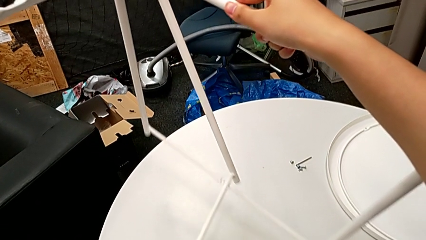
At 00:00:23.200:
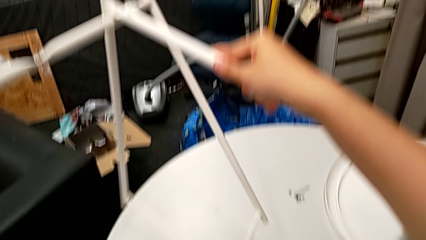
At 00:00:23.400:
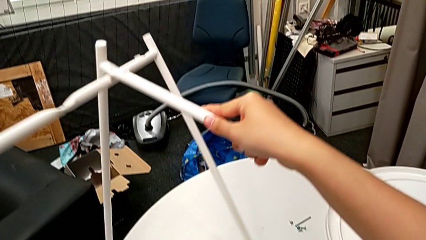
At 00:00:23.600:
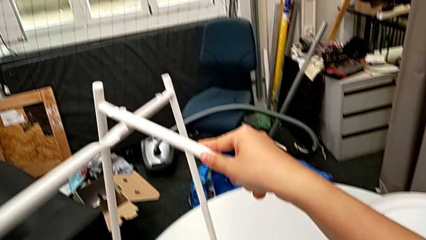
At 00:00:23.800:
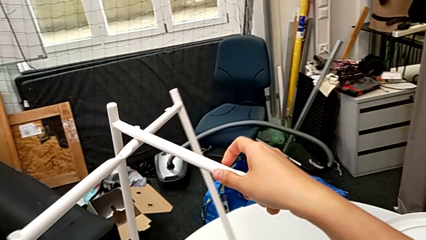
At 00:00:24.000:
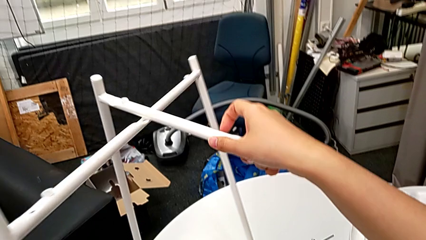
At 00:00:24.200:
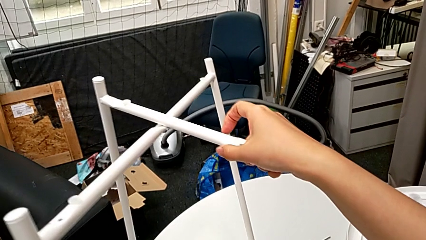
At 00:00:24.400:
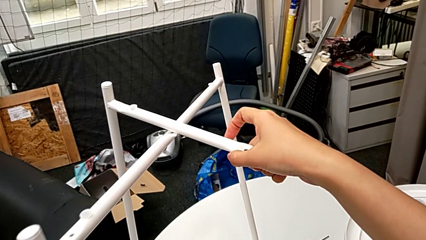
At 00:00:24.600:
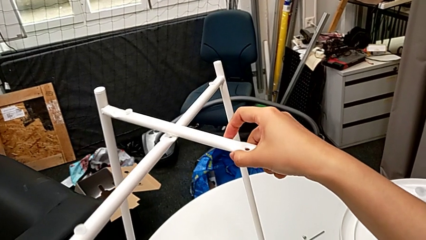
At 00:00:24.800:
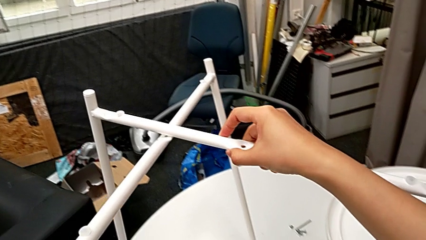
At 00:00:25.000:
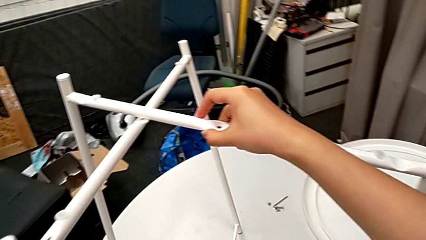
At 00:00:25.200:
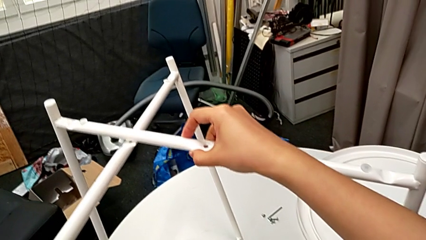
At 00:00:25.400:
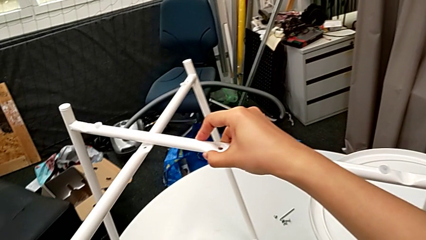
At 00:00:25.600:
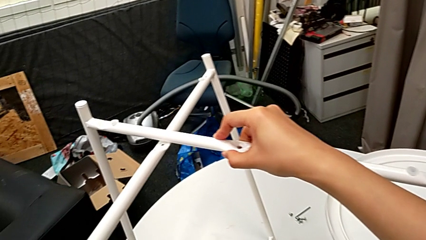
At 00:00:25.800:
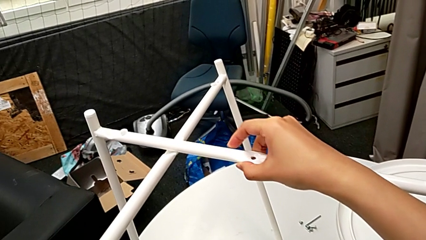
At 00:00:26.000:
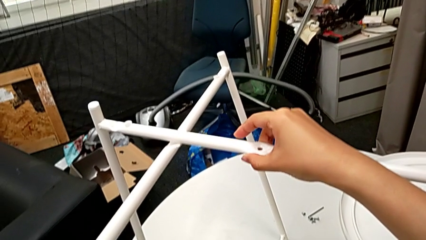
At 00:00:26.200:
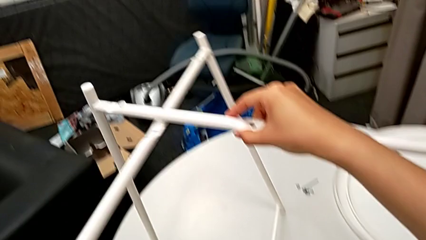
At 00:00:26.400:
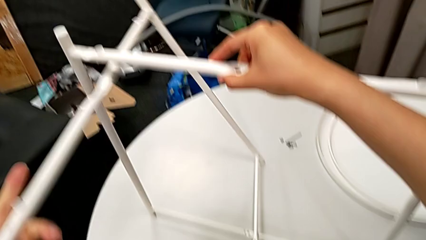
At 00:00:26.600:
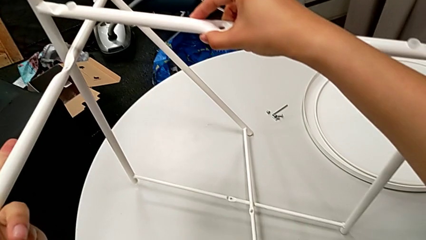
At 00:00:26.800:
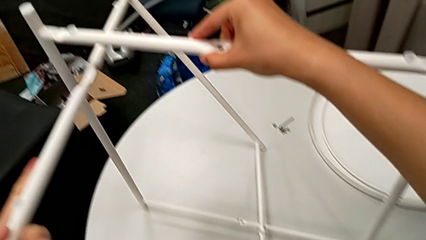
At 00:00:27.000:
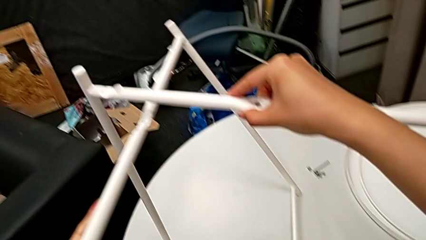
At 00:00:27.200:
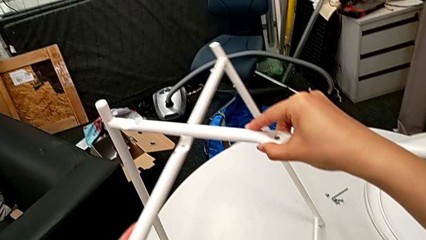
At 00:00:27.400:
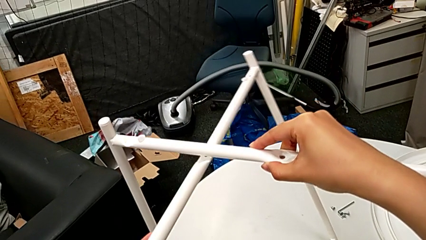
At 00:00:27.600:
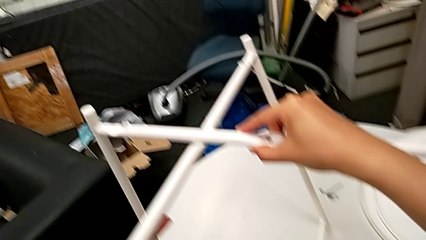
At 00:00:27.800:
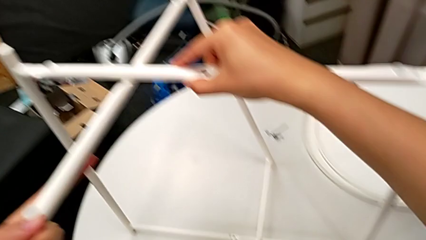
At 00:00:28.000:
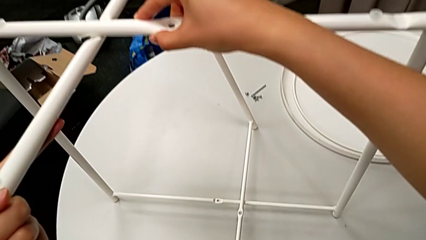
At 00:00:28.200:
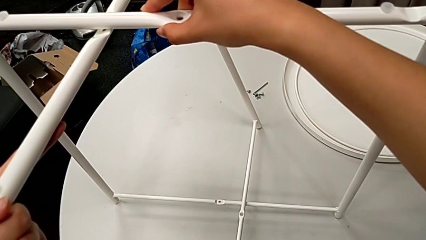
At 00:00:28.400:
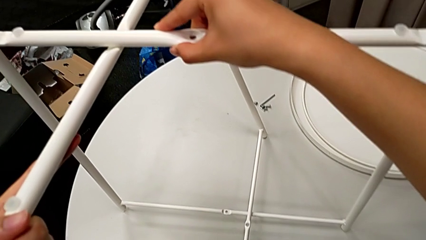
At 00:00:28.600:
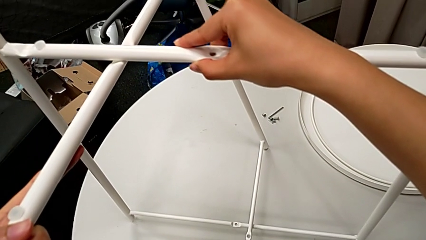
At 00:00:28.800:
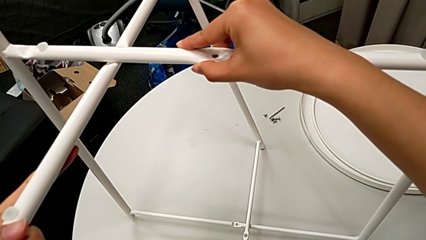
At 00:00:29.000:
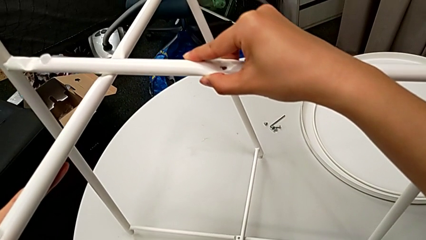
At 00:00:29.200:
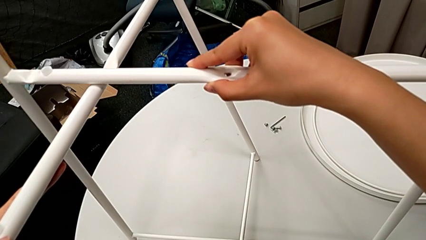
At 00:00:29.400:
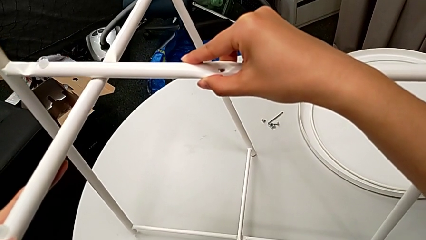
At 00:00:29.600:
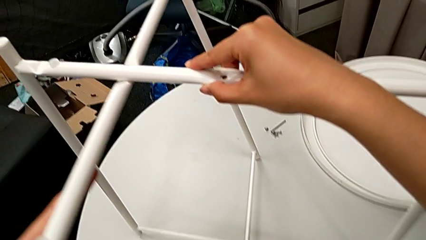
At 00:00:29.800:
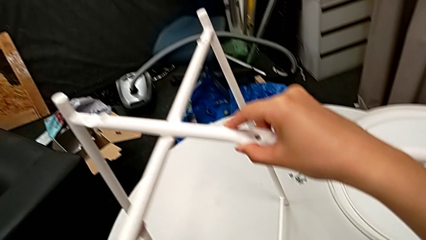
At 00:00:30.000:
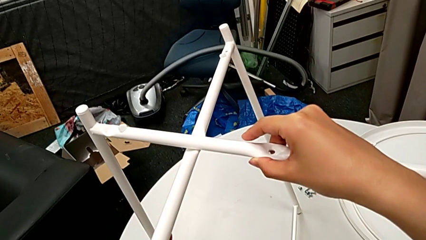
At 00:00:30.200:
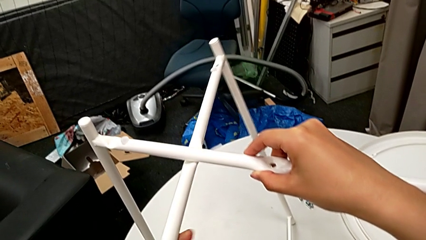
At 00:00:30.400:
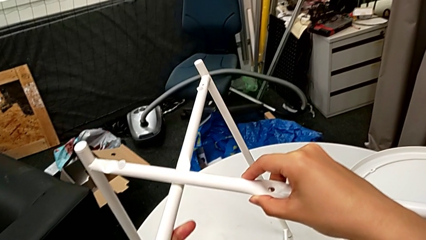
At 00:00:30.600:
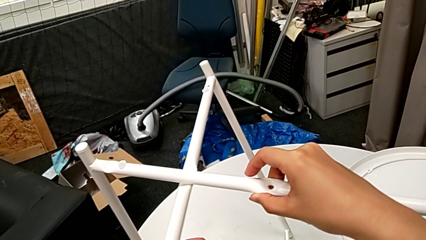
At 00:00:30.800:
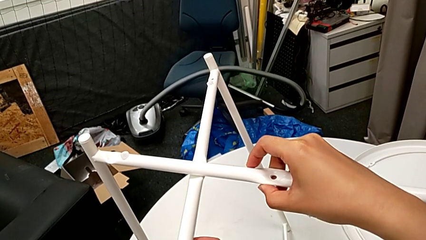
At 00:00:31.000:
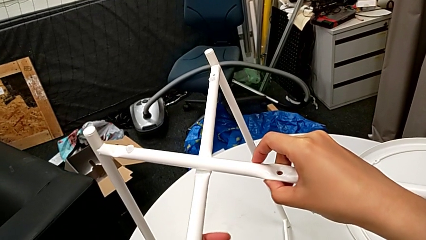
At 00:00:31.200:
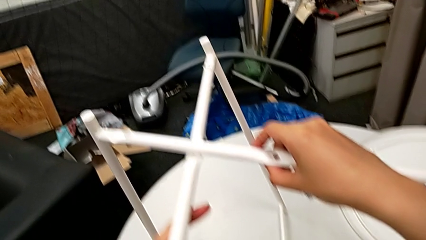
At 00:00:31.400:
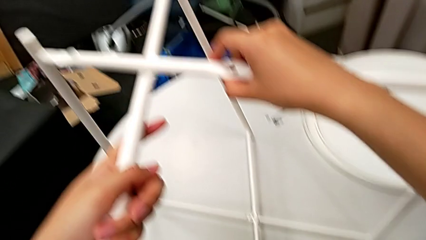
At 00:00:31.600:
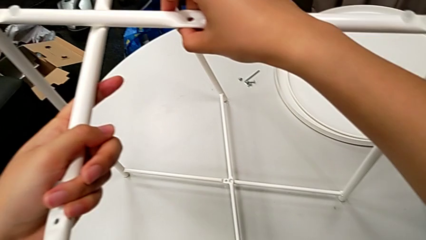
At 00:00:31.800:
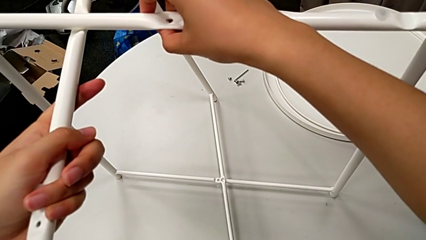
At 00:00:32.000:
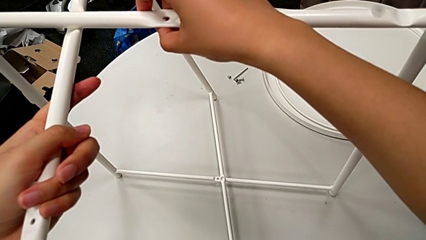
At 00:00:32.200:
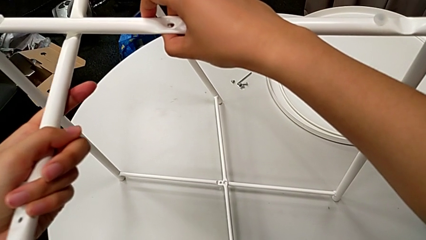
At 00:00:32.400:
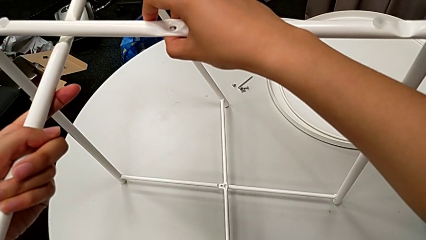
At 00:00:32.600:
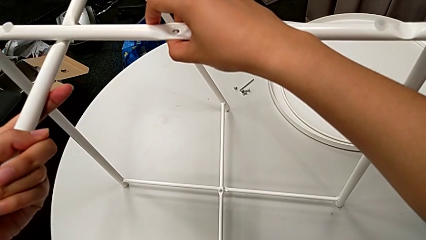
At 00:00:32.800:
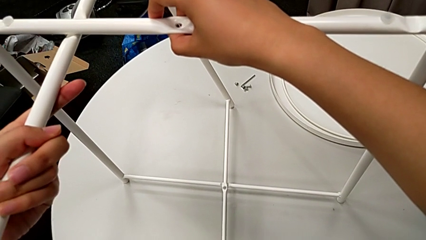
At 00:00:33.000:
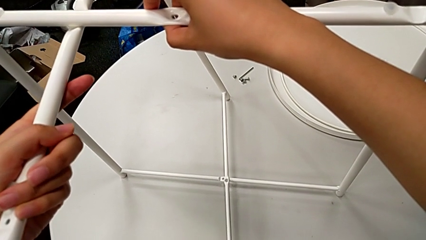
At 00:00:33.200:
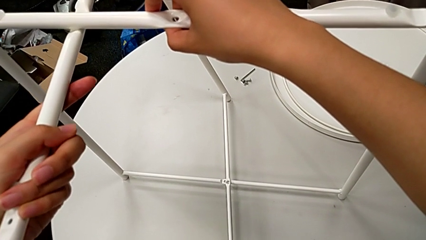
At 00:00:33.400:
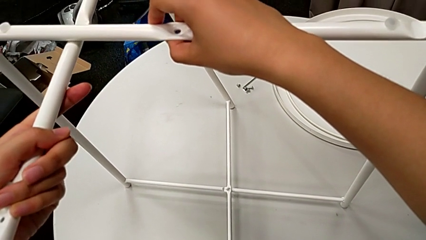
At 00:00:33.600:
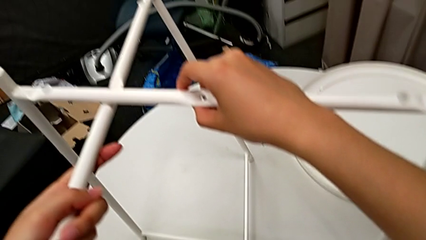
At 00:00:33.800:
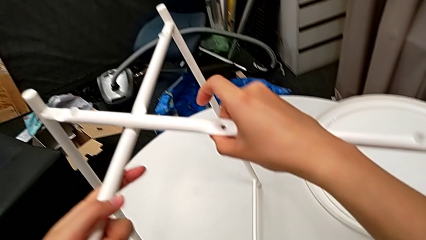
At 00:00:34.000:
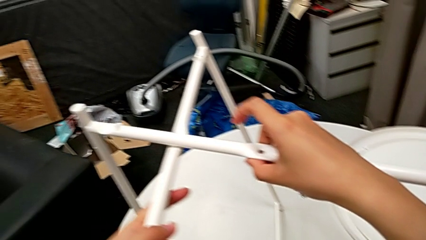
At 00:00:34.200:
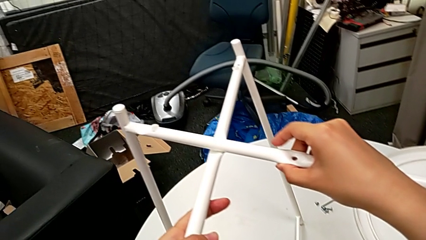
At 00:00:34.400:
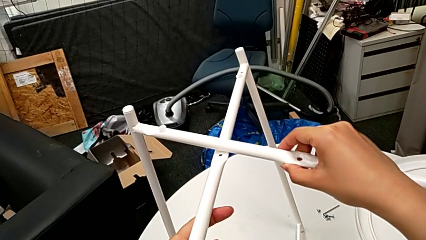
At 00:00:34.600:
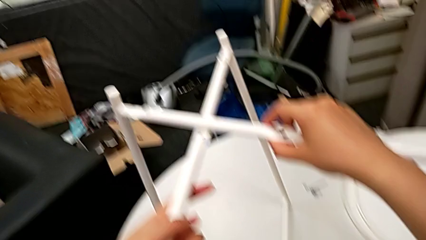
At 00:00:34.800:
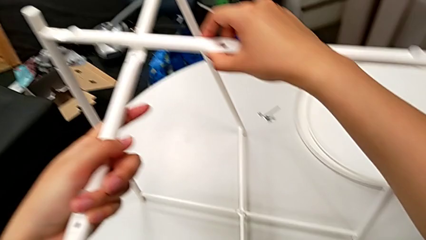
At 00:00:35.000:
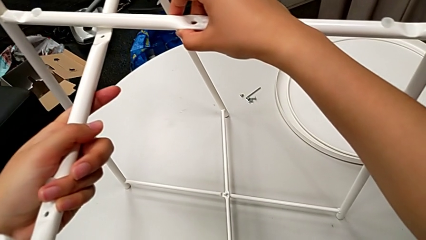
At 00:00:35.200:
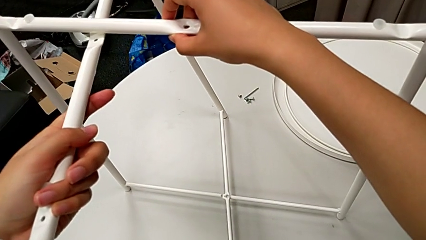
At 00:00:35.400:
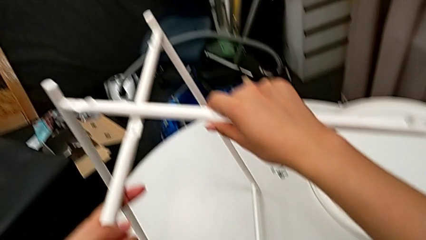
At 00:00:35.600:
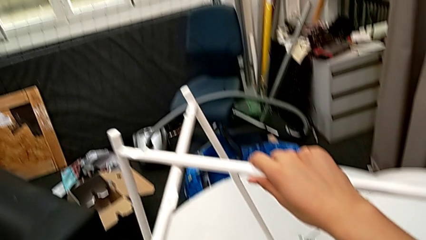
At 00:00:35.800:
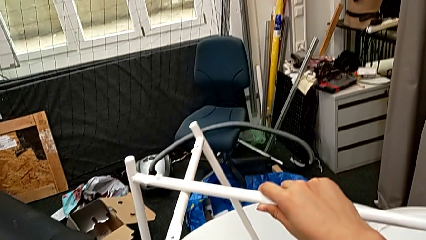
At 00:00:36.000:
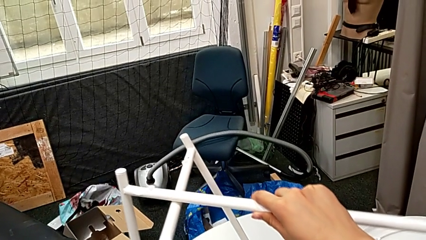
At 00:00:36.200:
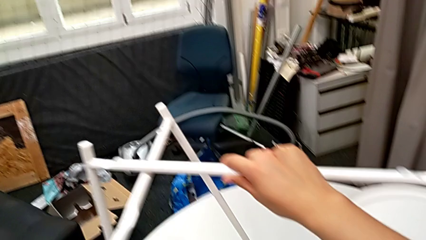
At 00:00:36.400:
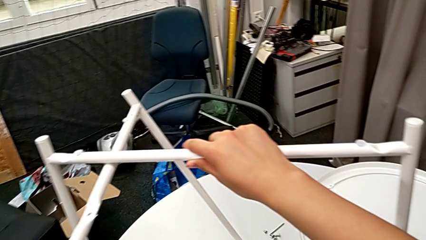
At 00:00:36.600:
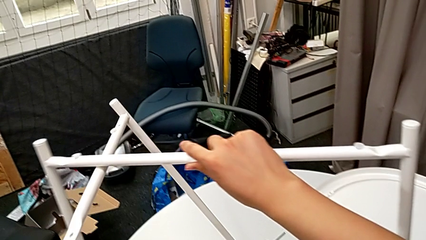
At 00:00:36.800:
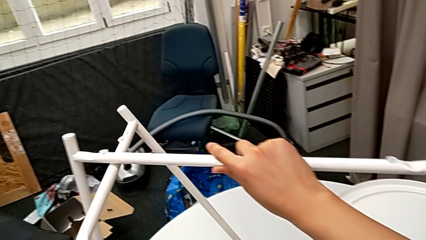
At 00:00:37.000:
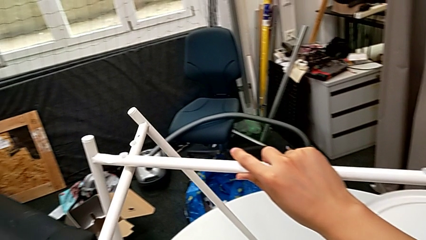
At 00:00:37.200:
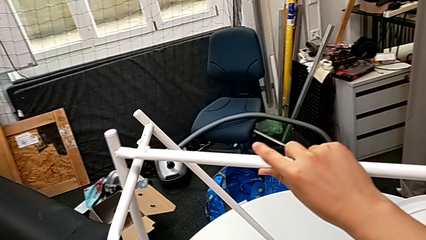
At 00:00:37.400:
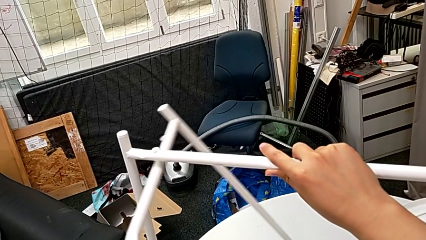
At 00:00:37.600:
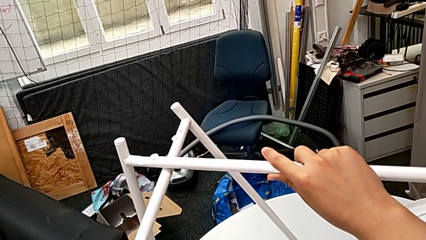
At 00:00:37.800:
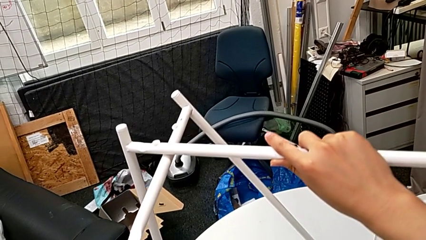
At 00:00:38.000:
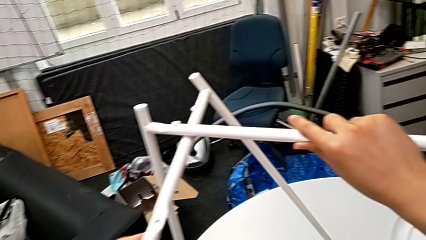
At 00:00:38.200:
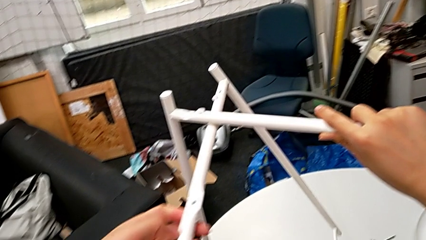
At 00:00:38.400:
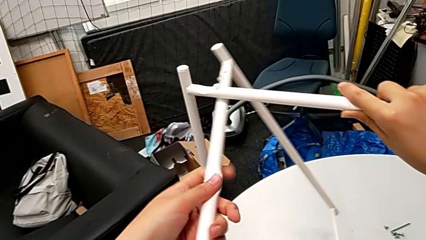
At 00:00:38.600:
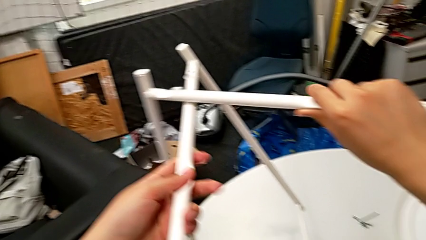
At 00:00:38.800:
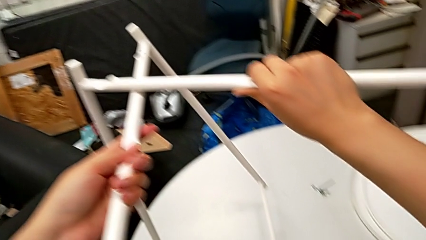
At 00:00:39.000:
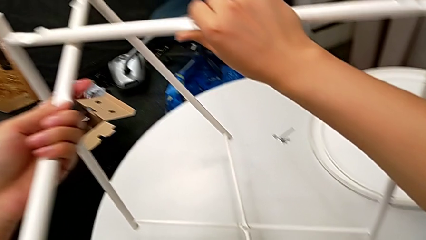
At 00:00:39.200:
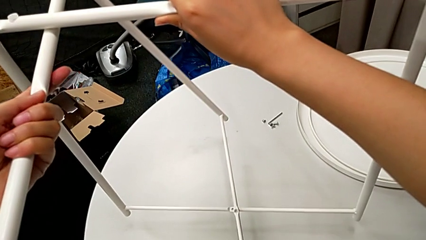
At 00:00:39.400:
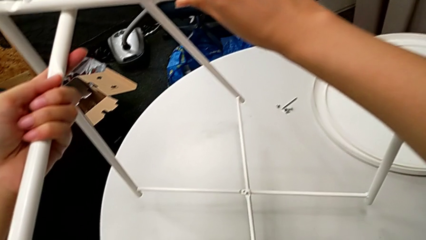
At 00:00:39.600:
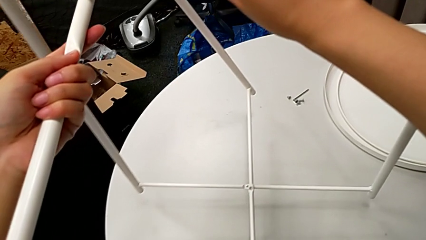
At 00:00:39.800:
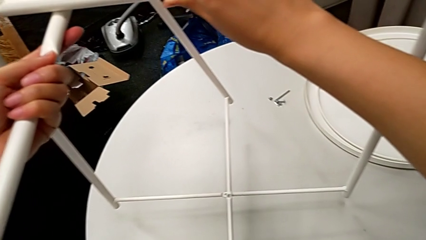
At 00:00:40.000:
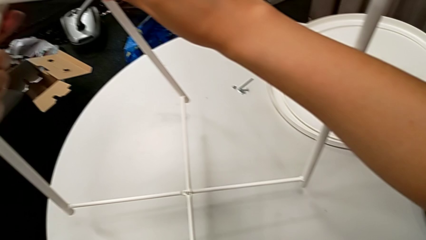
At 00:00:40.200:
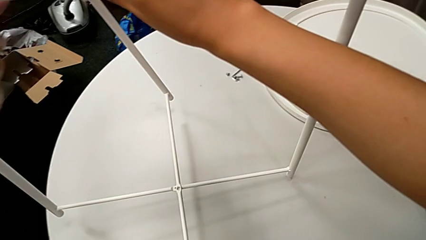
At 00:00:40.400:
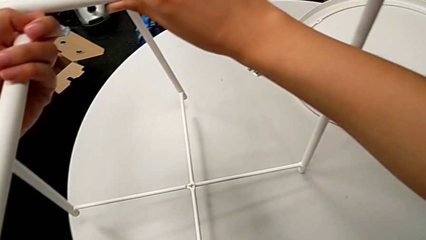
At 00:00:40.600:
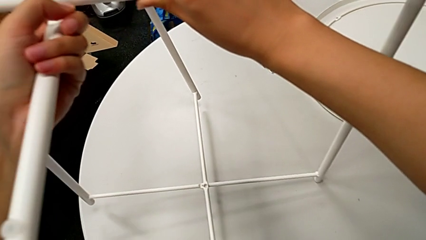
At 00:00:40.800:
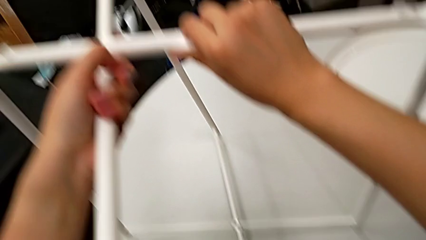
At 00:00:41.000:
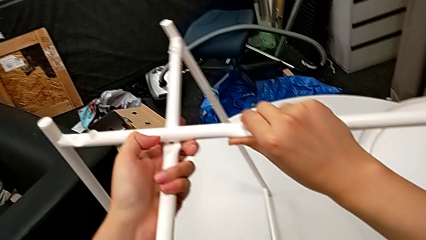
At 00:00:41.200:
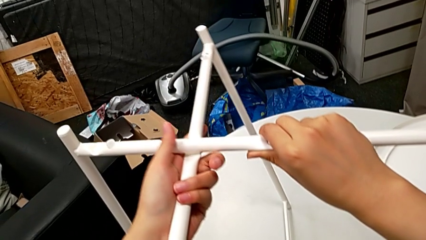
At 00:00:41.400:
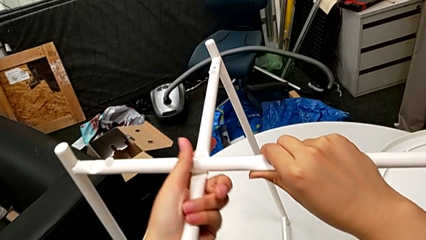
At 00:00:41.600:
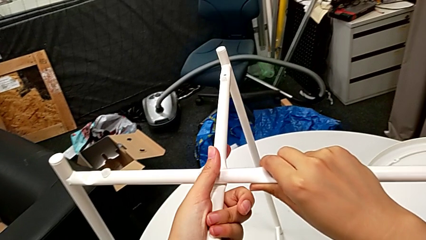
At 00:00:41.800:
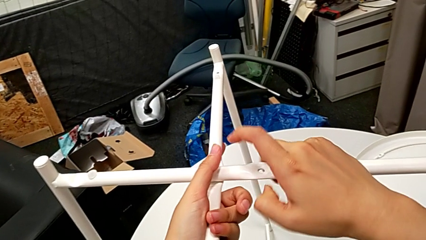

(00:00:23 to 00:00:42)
The camera wearer is aligning the legs. They align the leg, push the leg, align the leg, hold the leg and align the leg.
